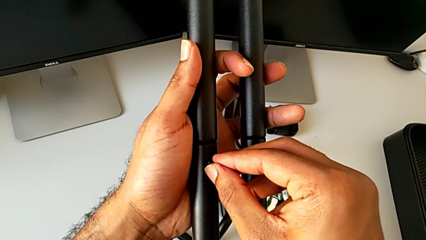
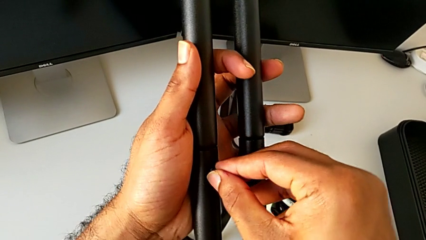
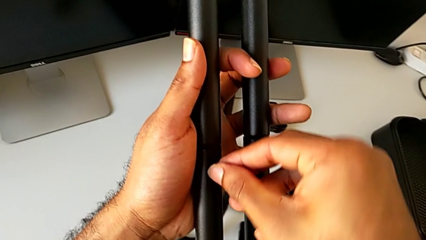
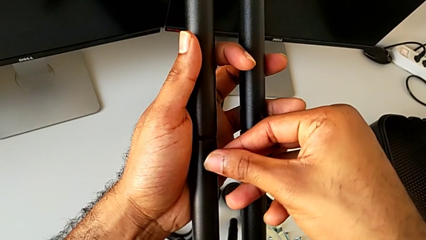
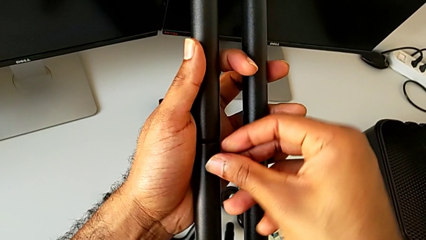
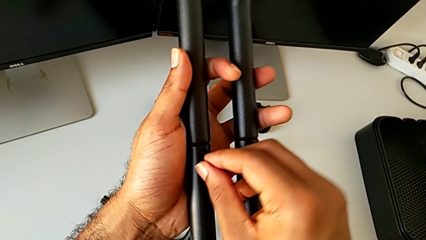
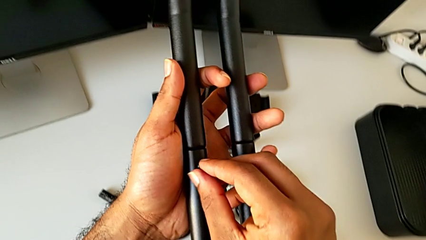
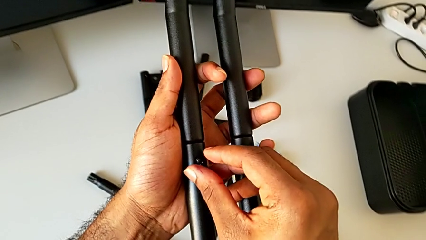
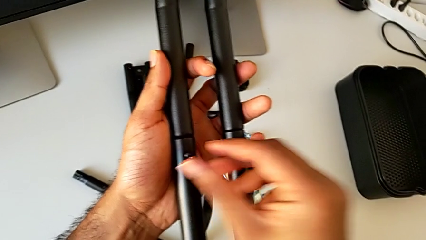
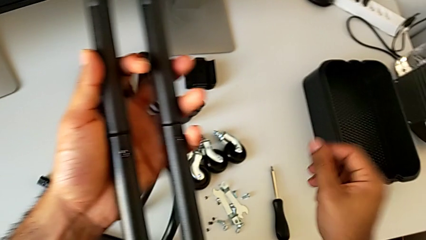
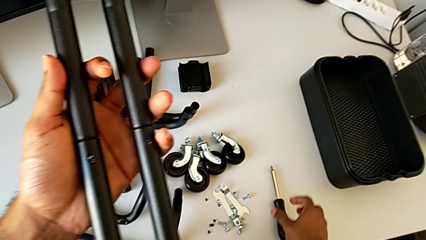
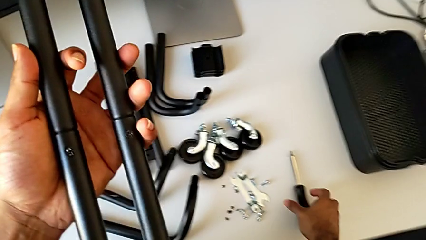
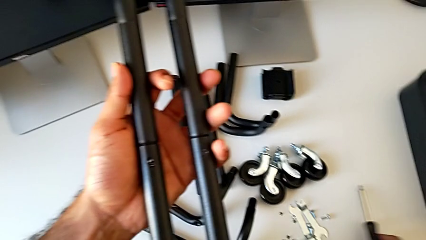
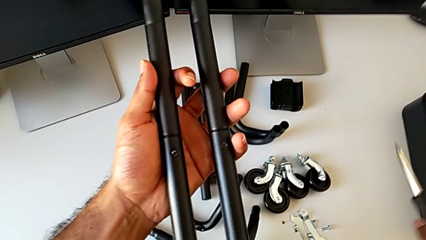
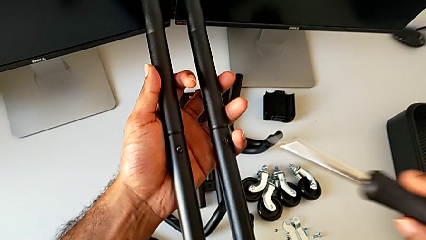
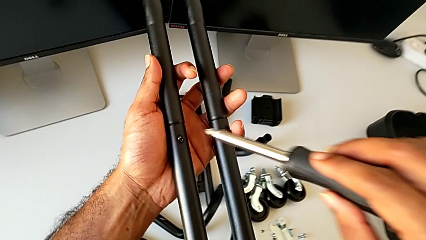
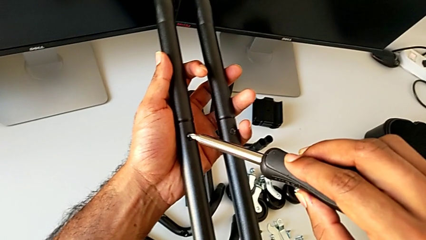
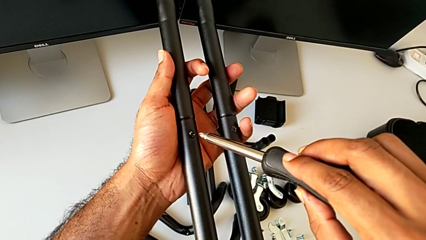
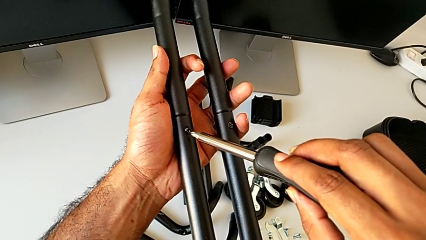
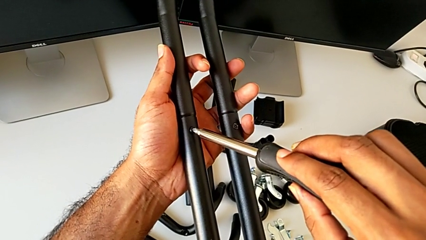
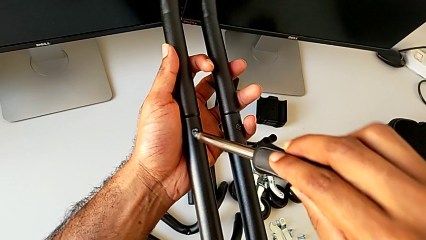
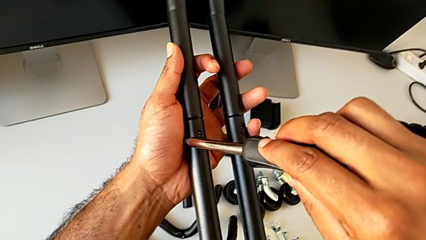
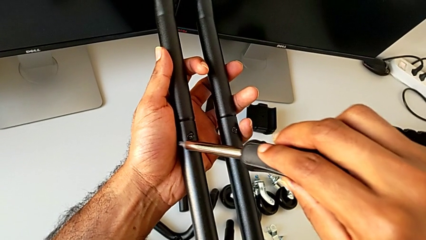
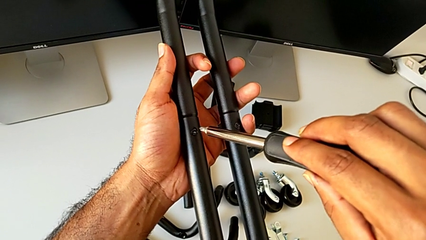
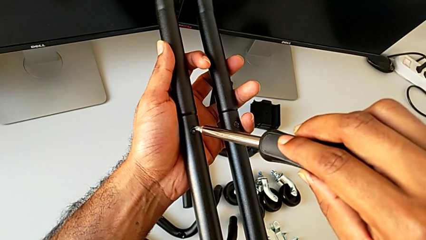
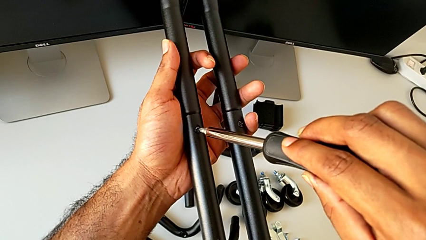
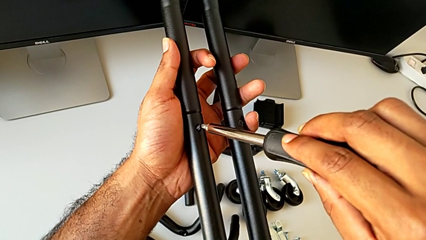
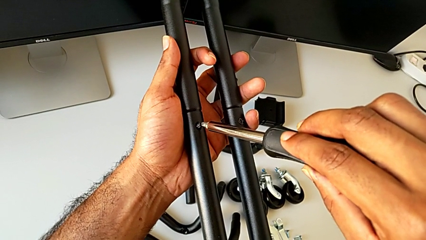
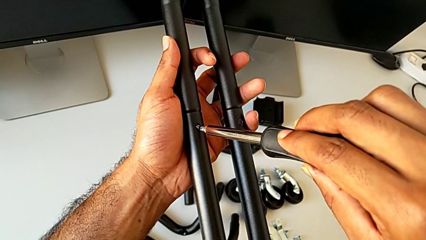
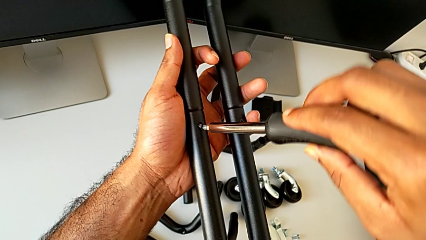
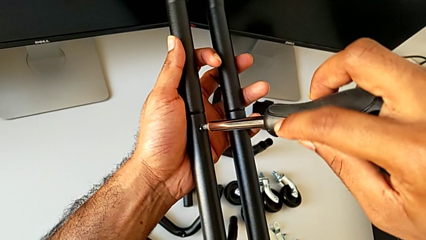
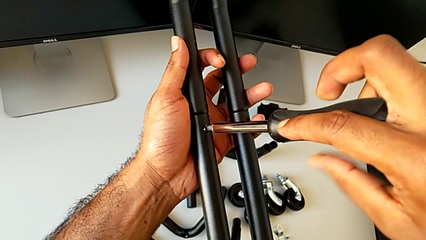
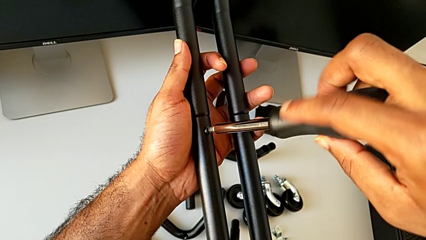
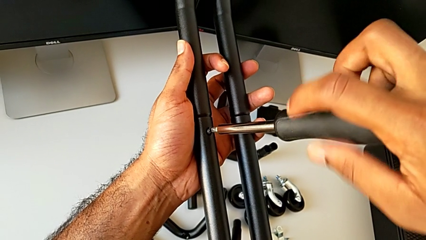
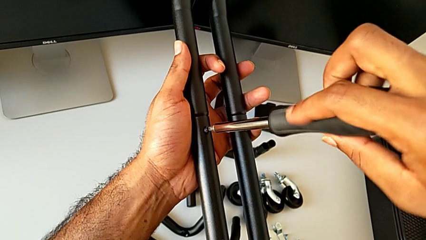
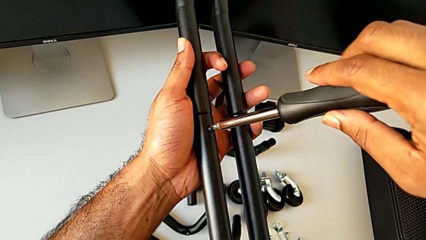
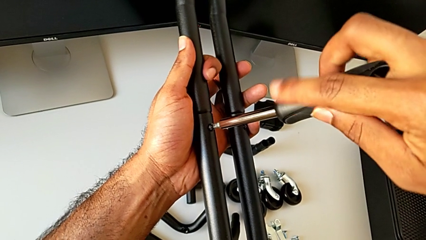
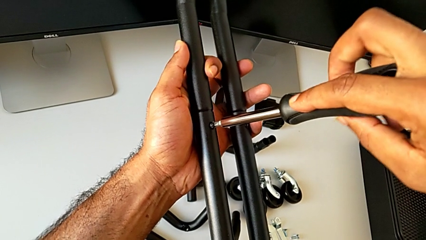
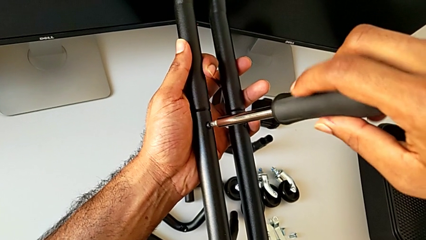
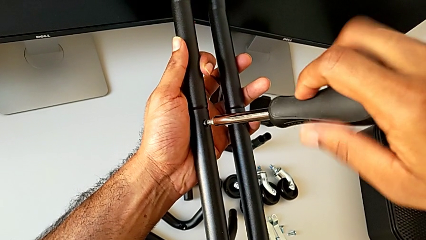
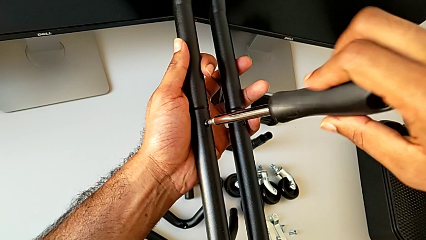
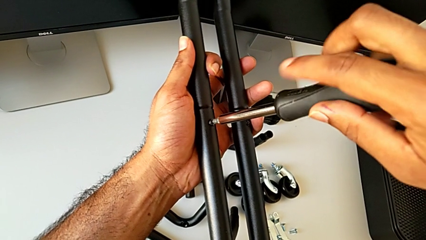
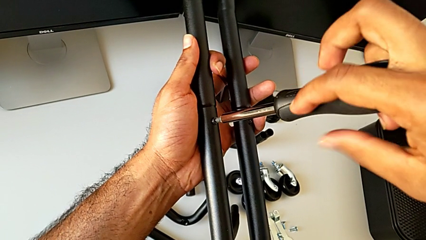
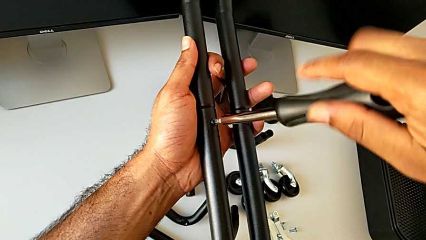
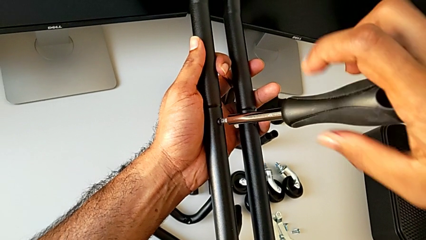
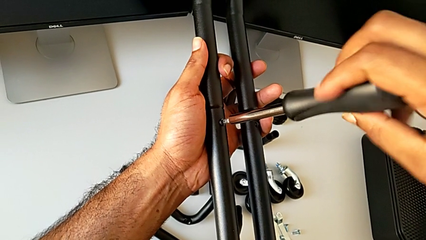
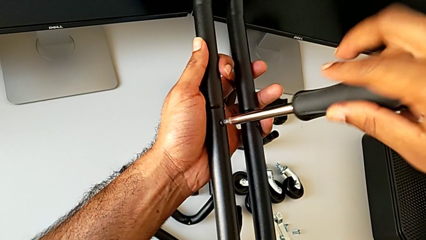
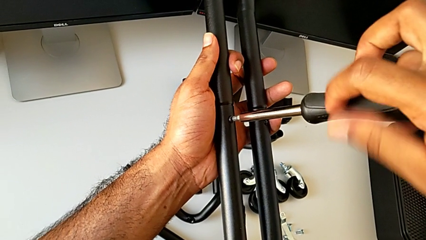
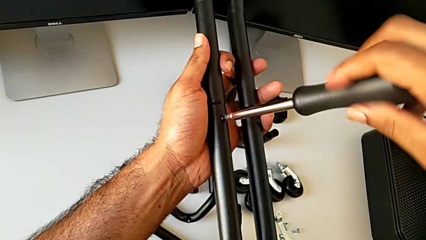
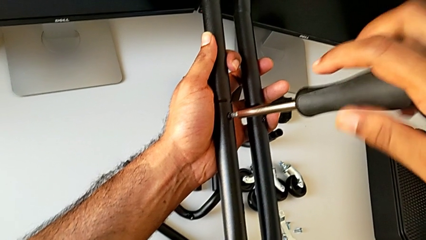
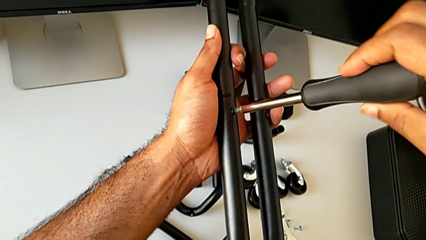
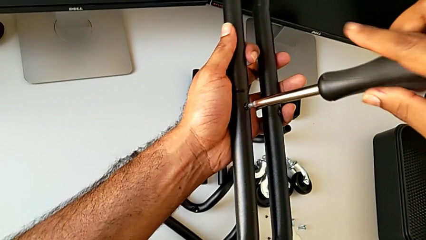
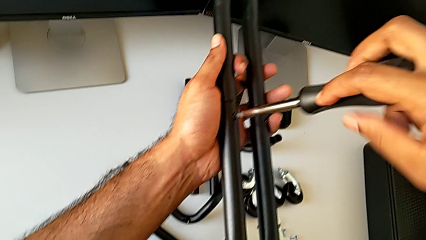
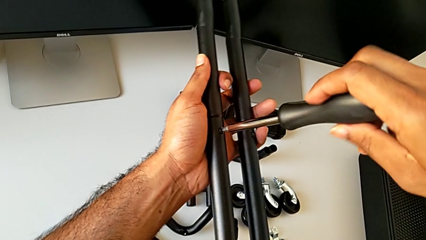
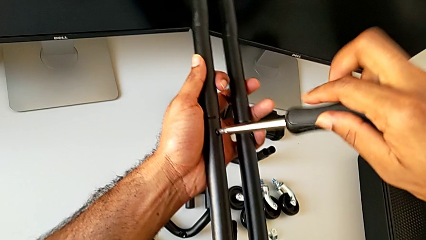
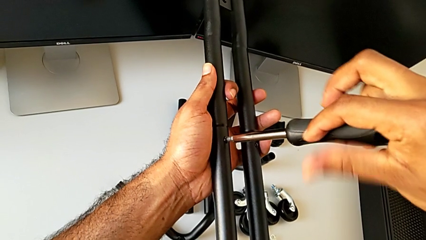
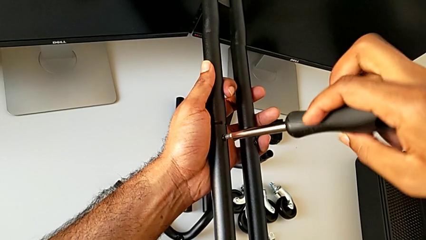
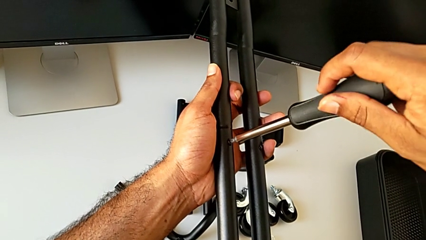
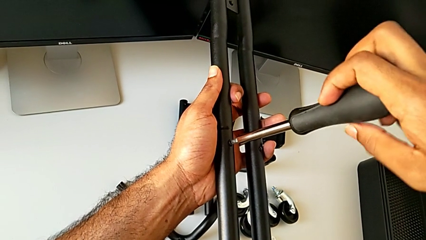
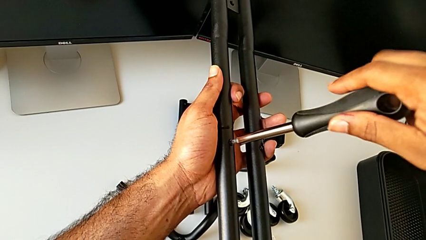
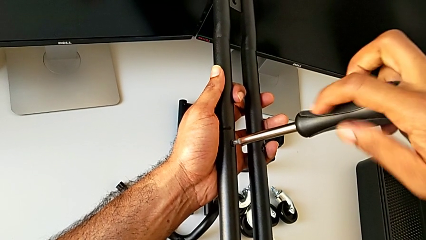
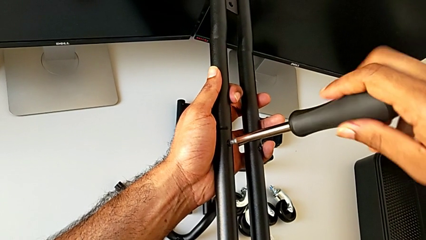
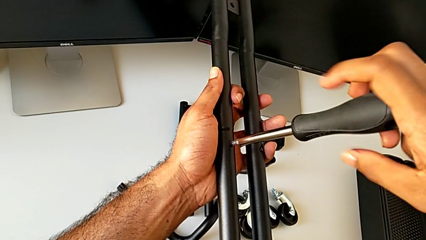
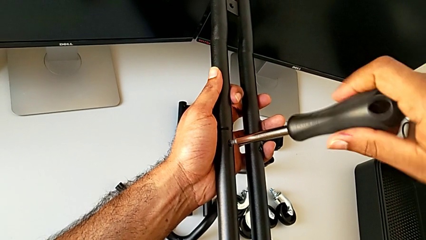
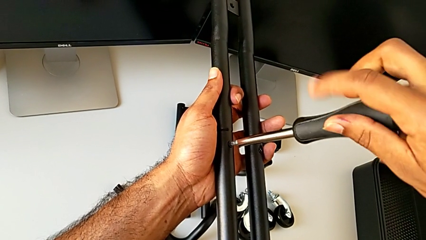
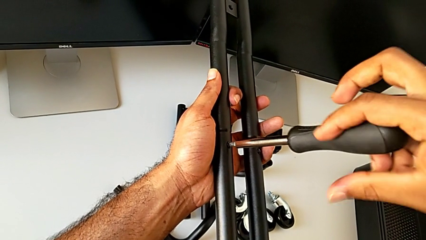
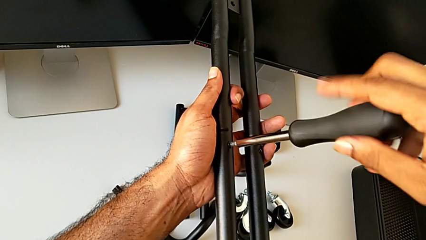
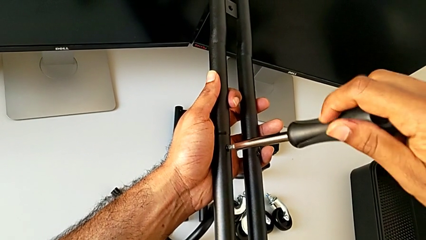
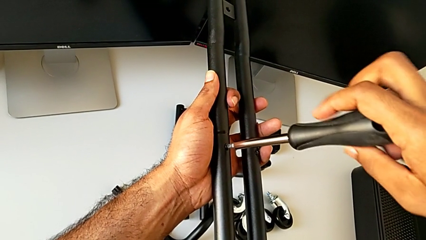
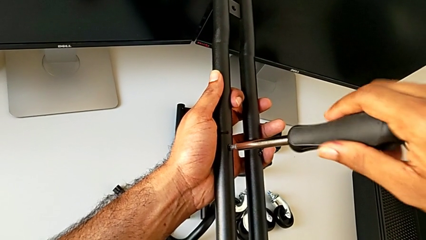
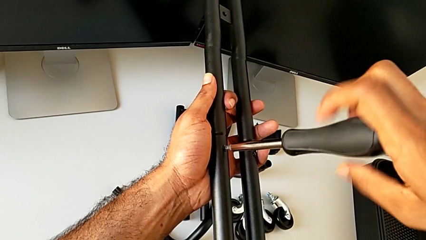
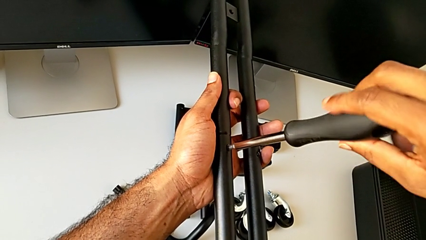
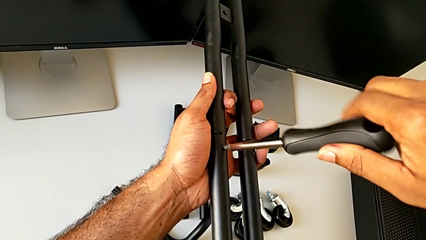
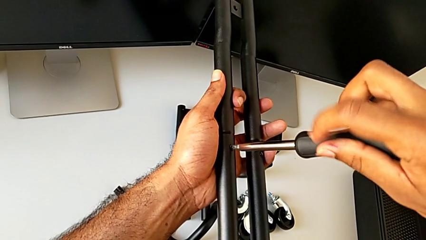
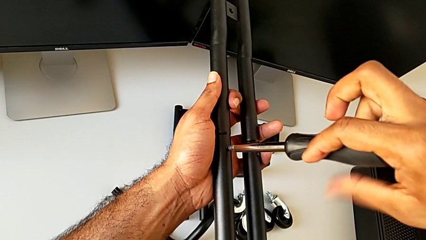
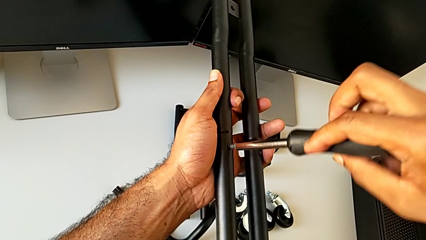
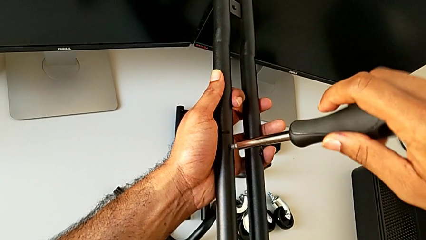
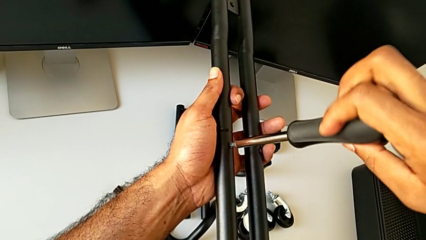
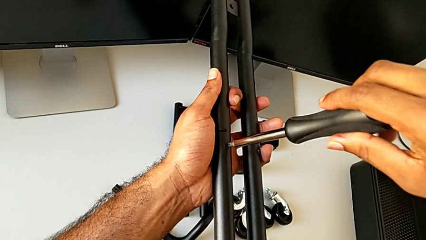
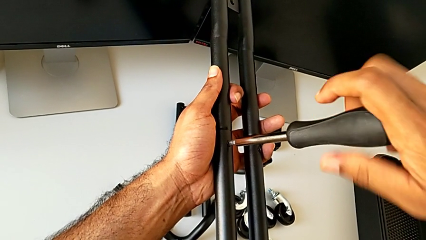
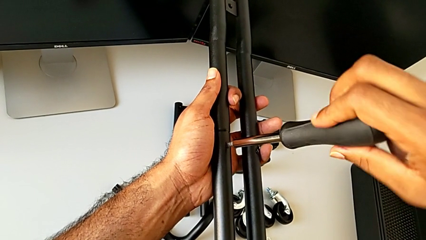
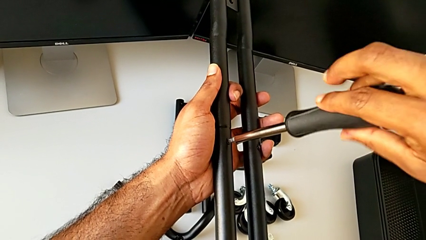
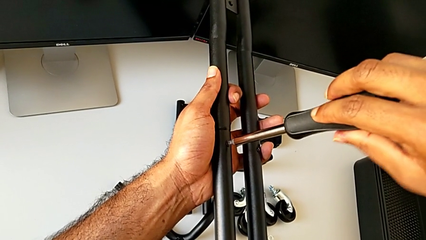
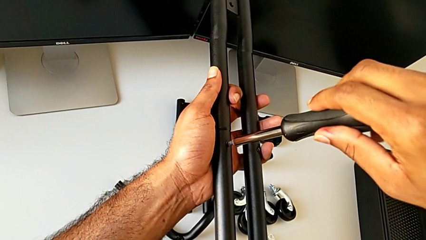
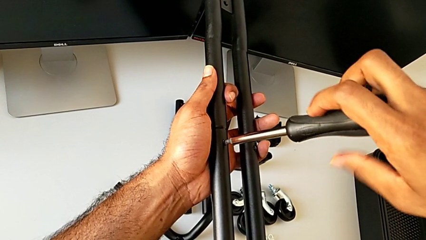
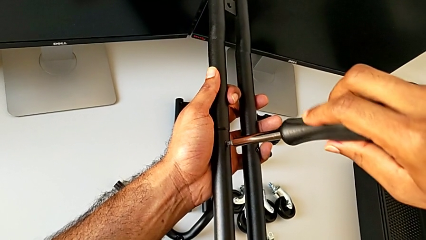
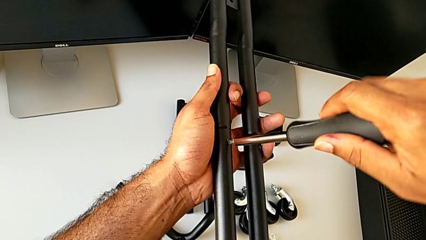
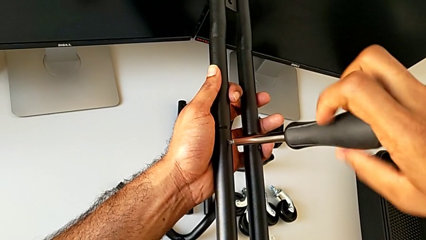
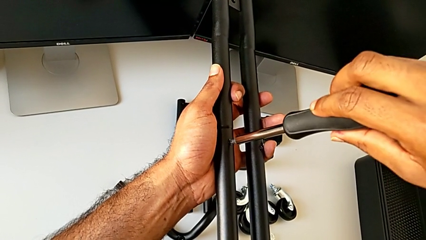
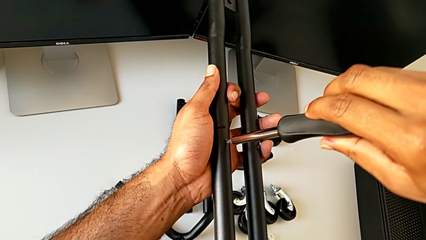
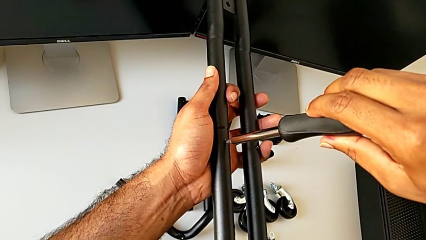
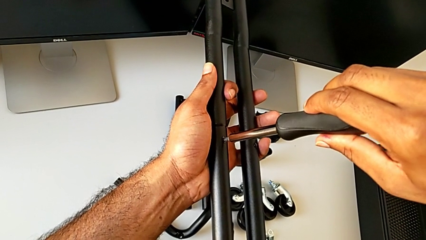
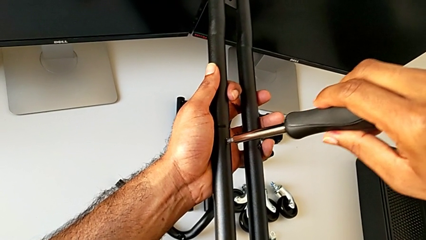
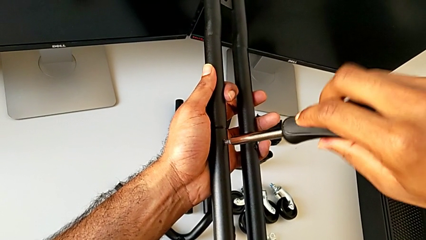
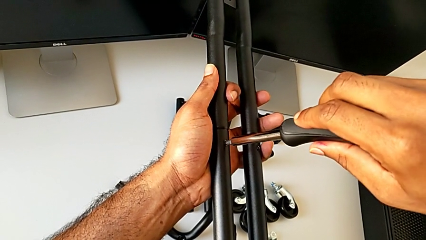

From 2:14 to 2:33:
The camera wearer is assembling the first side bars. They insert the second screw, approach the screwdriver, grab it, approach the leg, insert the screwdriver and begin to screw the second screw.
